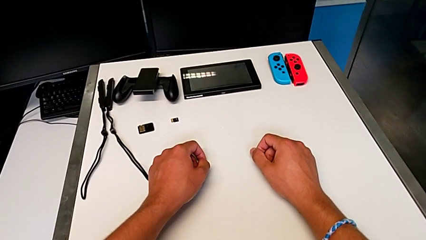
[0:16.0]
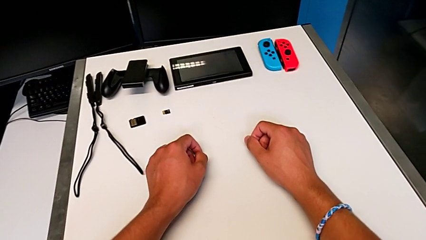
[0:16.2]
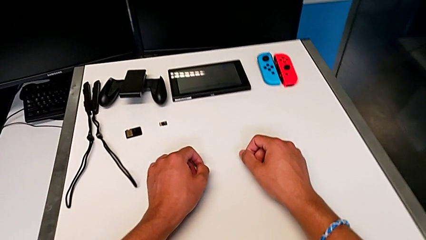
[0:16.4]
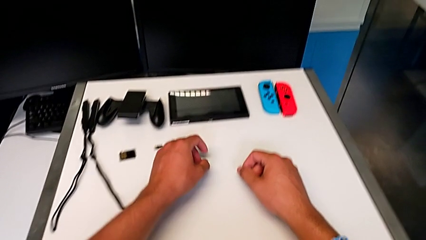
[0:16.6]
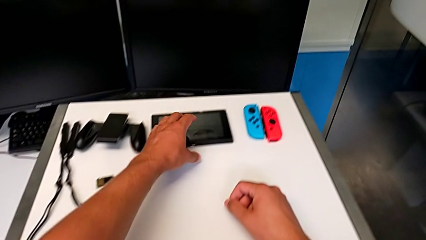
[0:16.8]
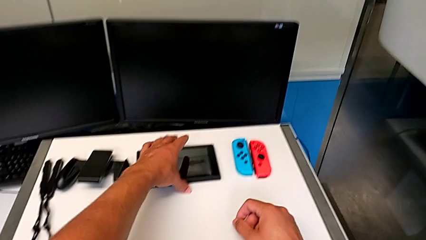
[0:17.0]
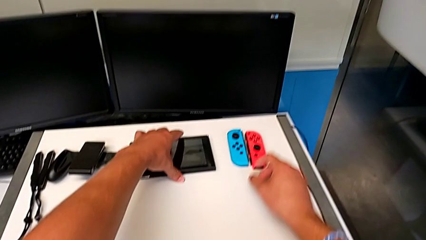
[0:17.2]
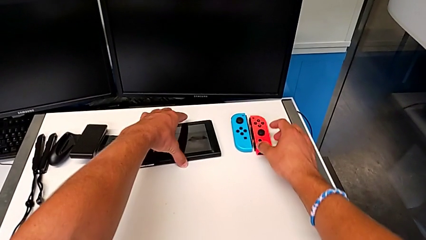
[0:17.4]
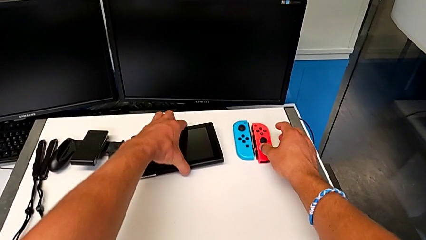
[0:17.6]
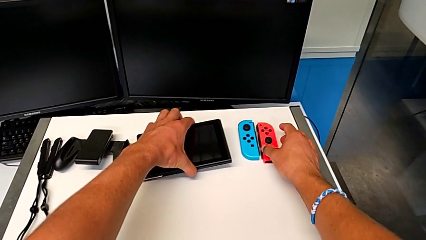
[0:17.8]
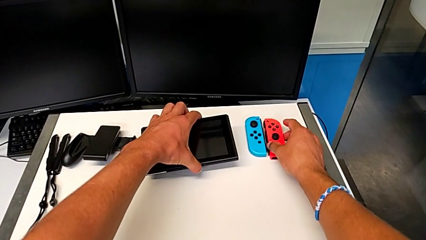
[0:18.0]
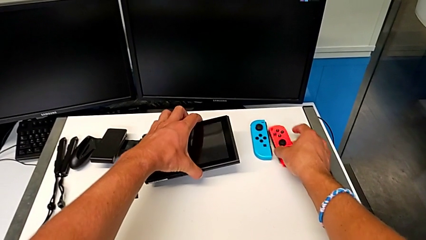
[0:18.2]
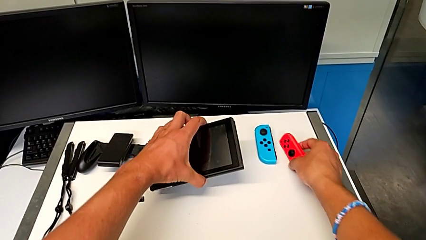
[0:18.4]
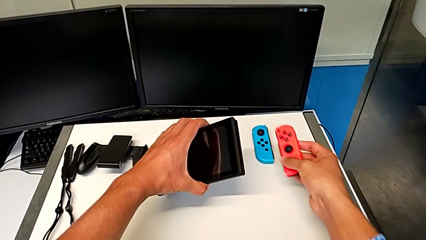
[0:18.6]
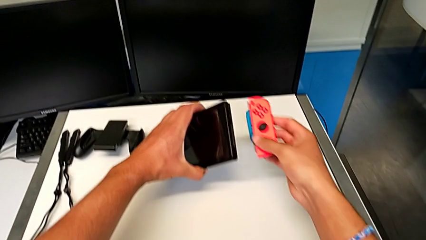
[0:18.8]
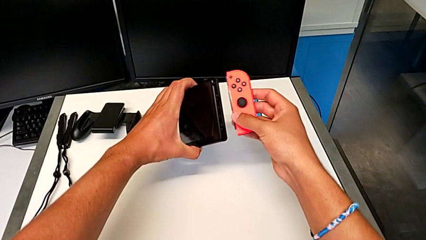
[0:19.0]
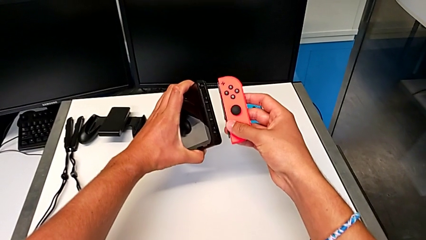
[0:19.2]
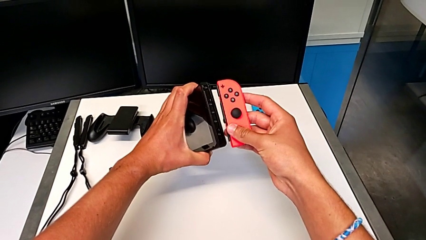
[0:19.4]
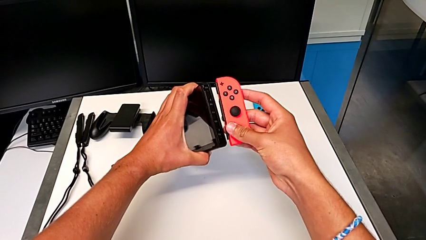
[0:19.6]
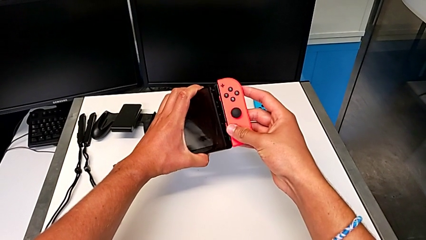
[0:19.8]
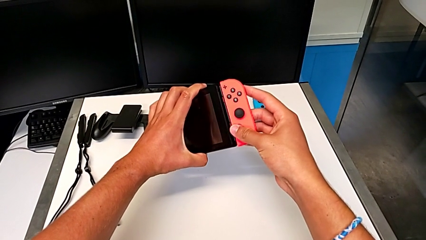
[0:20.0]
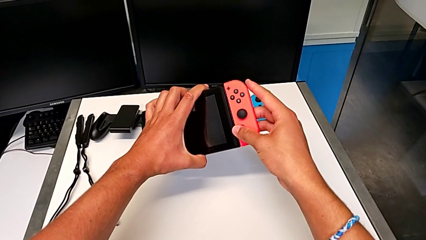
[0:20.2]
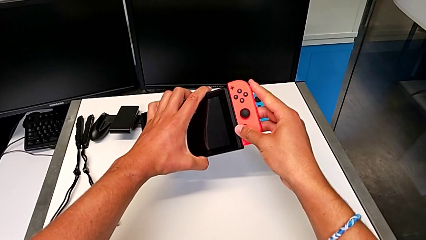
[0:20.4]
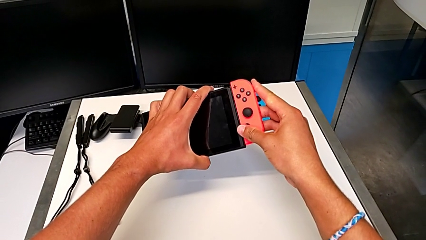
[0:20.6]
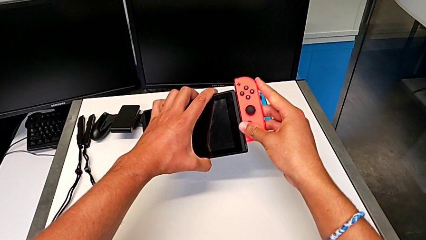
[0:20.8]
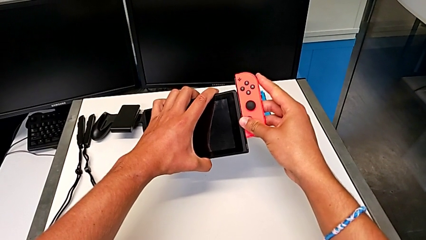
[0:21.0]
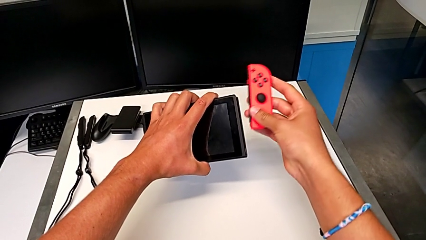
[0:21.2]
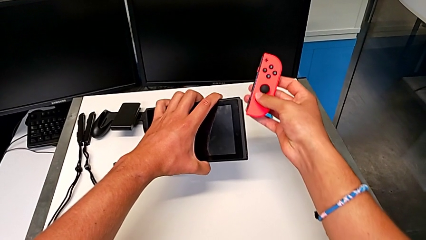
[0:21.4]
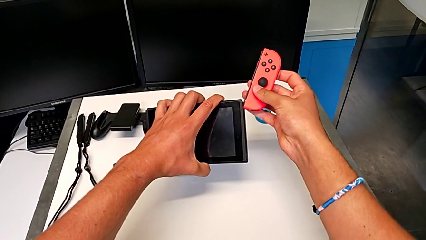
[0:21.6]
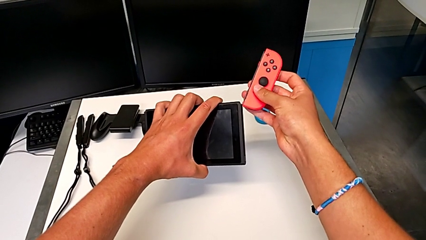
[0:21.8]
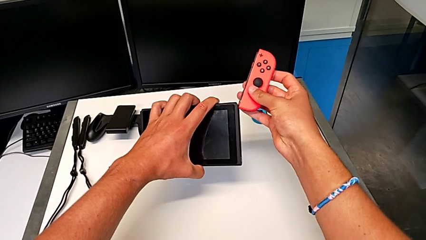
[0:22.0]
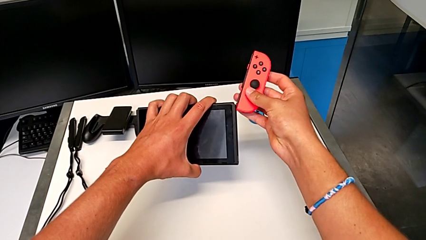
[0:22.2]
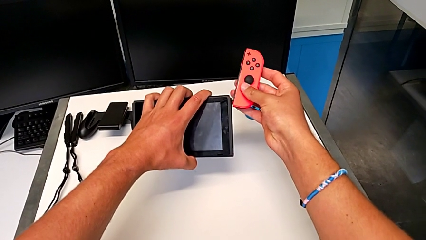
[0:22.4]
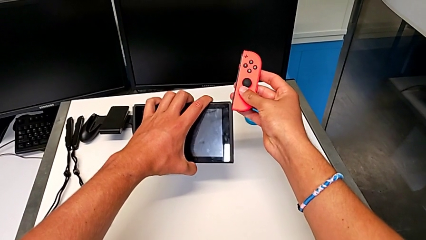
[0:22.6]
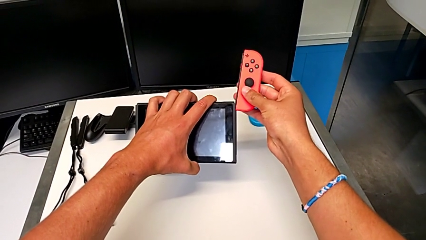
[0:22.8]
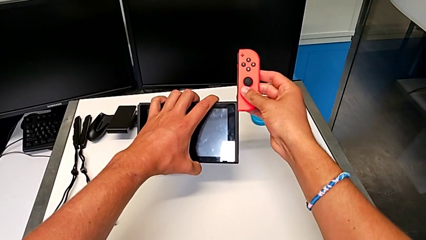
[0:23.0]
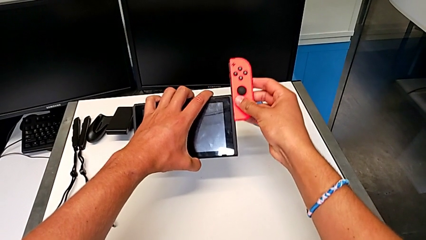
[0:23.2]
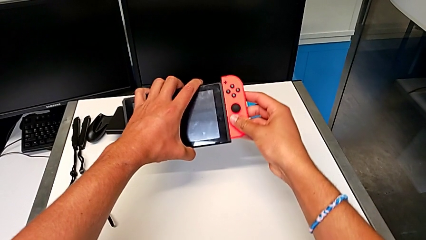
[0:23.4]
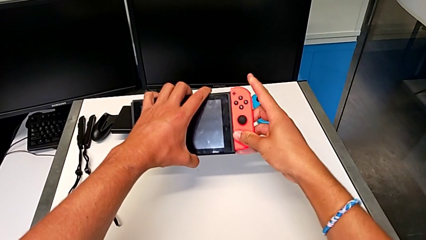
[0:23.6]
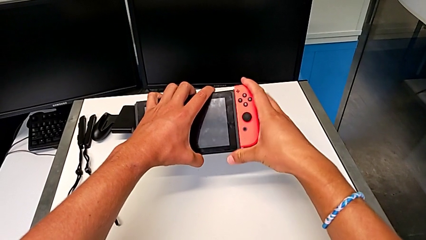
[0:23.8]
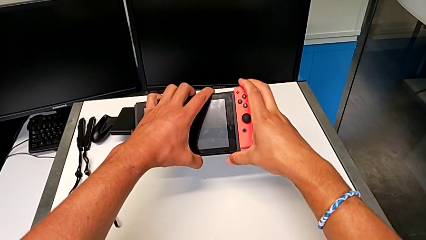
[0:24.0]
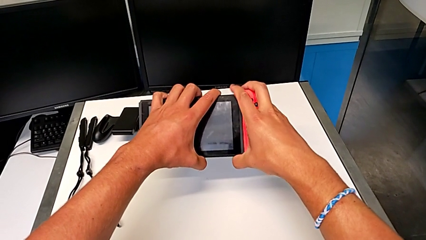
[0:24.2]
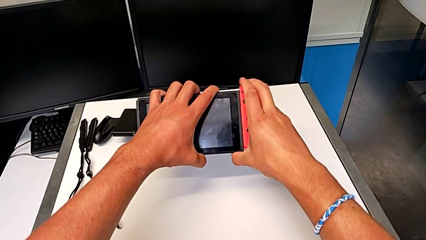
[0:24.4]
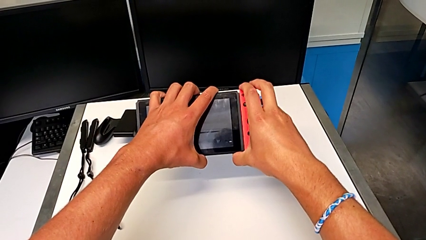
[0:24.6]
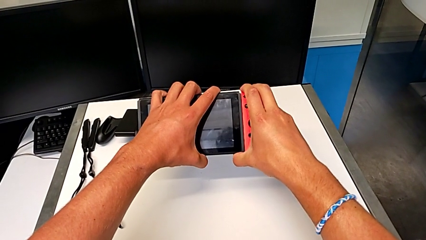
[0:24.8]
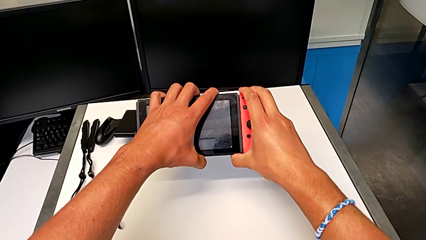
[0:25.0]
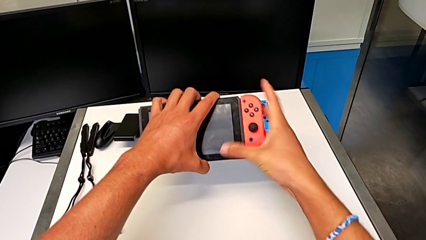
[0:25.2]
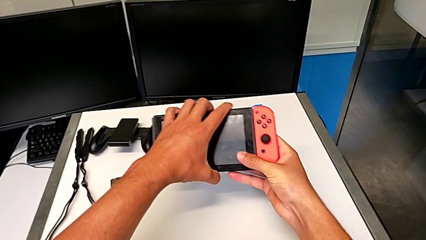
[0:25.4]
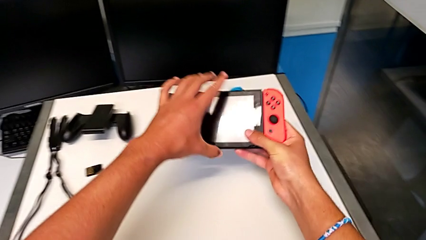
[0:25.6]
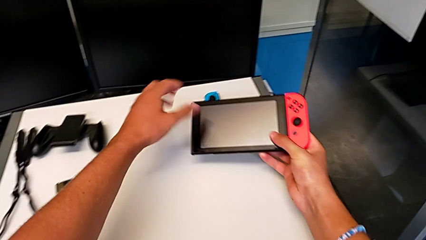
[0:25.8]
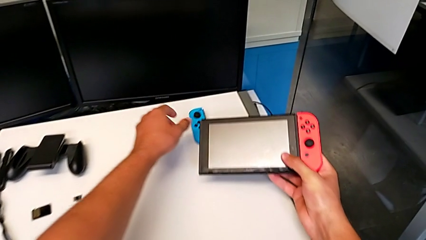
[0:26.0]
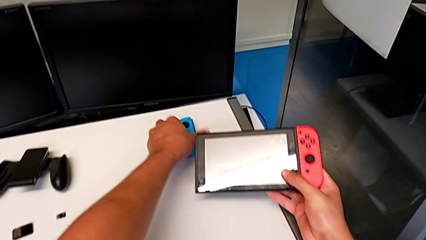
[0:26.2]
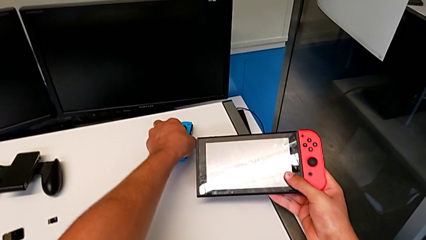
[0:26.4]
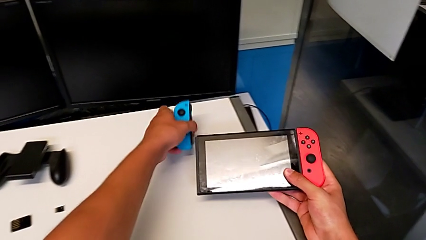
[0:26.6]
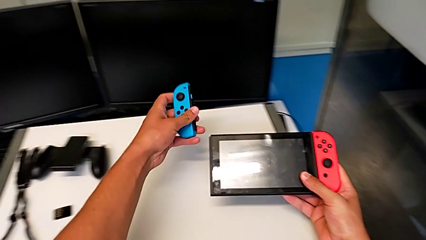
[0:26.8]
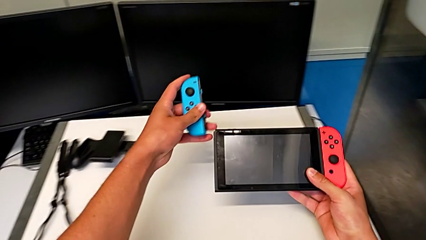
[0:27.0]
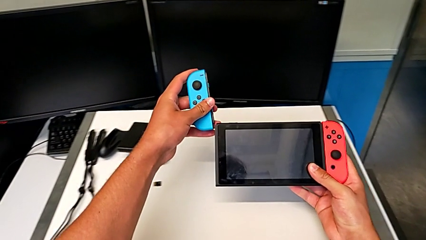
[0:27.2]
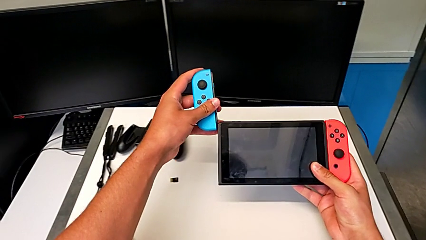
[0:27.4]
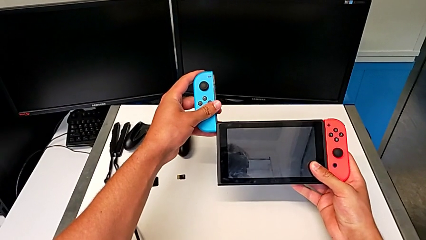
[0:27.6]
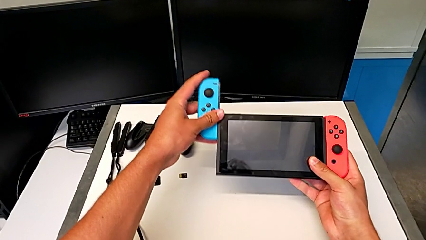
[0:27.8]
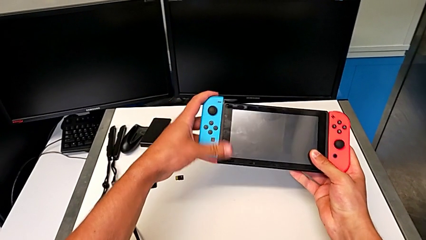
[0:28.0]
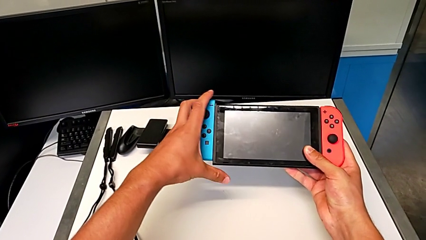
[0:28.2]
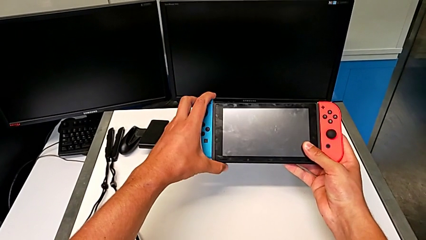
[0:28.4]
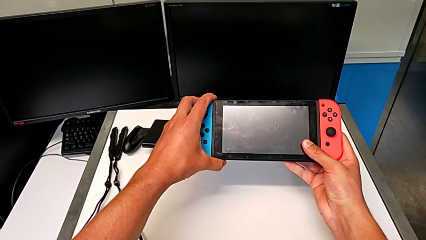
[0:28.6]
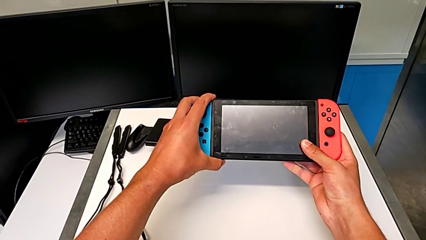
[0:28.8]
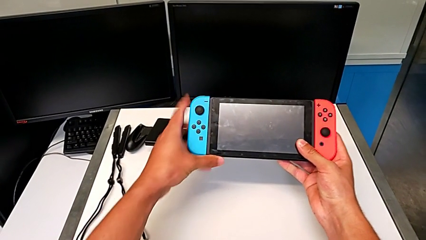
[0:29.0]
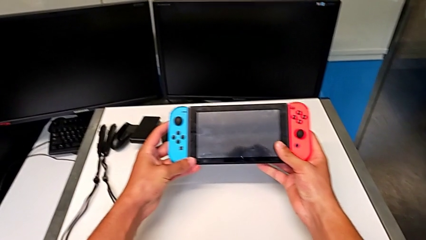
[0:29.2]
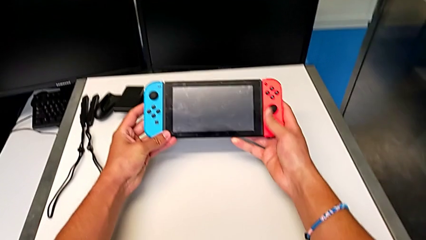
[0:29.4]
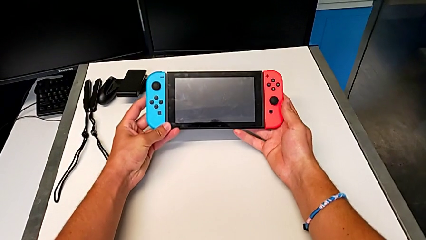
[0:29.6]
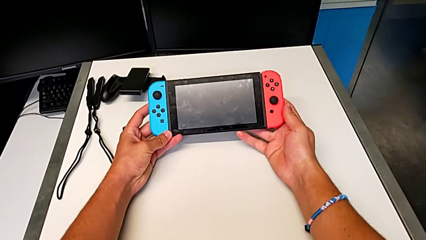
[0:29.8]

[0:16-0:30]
The camera wearer assembles the Joy-Con controllers for the Nintendo Switch. They grab the Nintendo Switch with the left hand, grab the red Joy-Con controller with the right hand, lift the right Joy-Con controller with the right hand, wrongly assemble the red Joy-Con controller, slide it and lock it. They grab the blue Joy-Con controller, slide it and lock it.

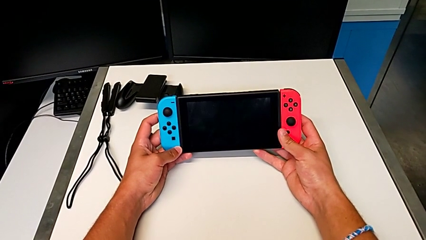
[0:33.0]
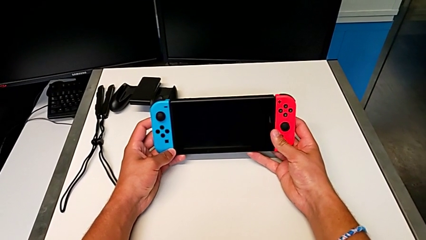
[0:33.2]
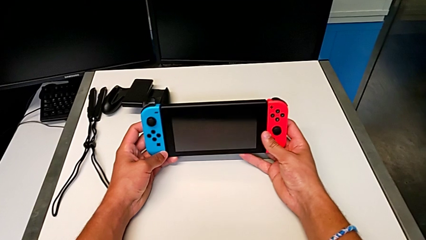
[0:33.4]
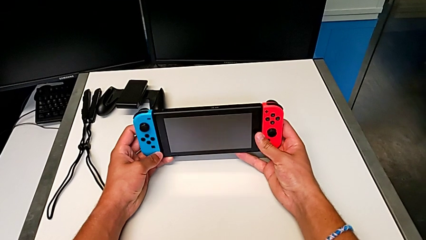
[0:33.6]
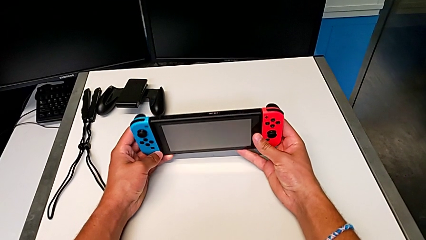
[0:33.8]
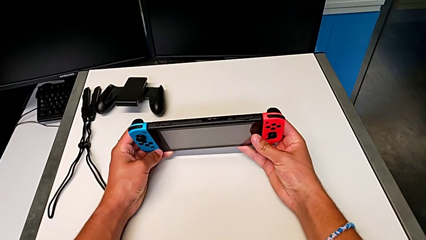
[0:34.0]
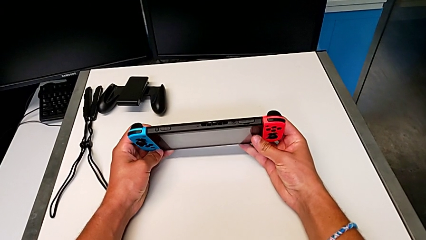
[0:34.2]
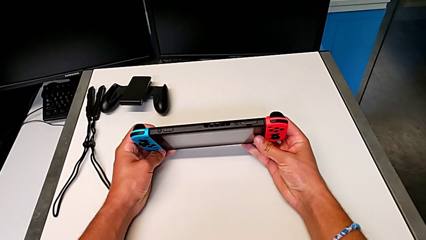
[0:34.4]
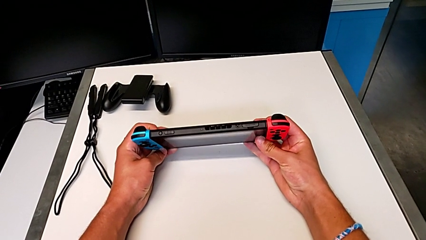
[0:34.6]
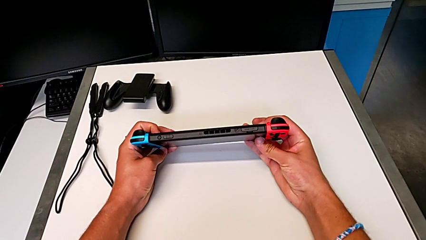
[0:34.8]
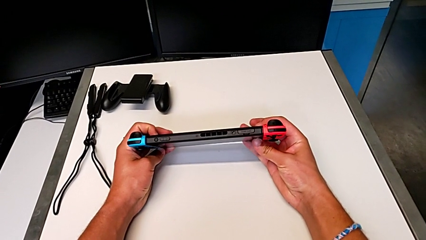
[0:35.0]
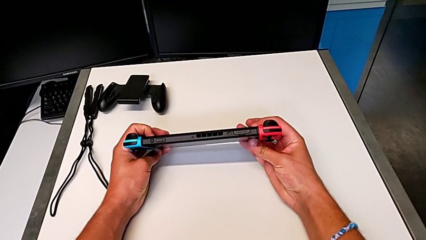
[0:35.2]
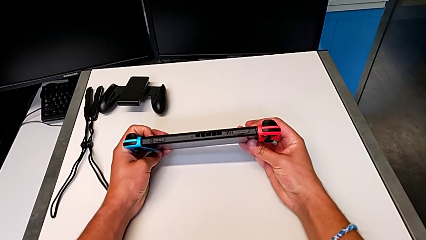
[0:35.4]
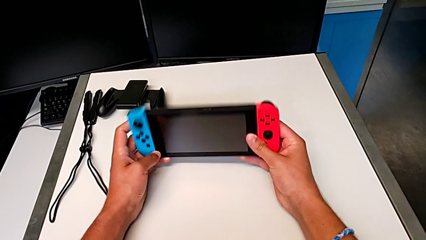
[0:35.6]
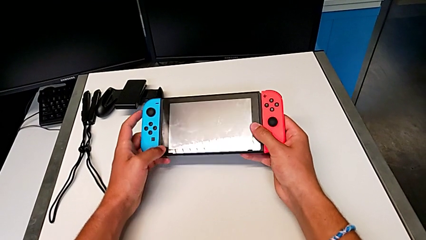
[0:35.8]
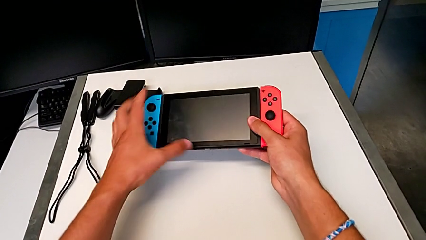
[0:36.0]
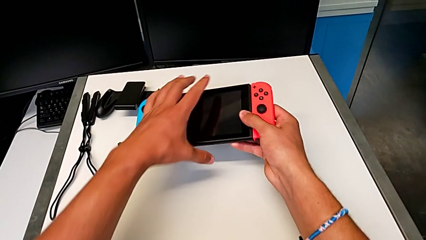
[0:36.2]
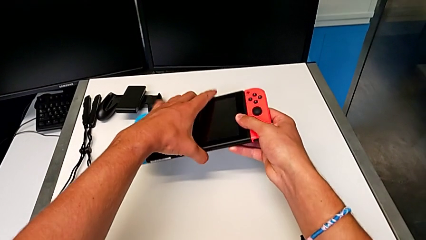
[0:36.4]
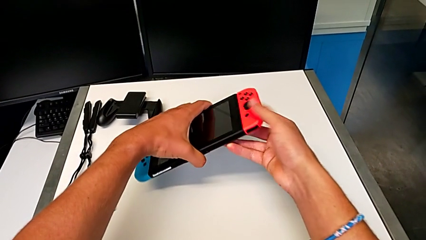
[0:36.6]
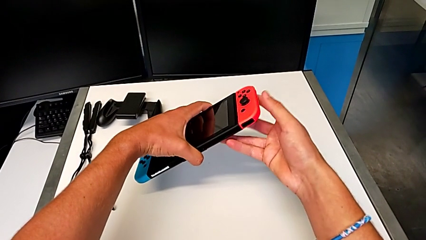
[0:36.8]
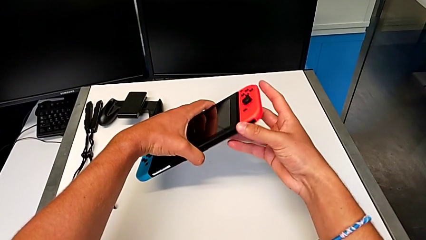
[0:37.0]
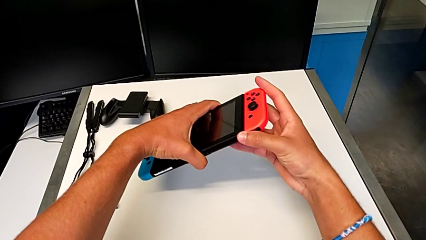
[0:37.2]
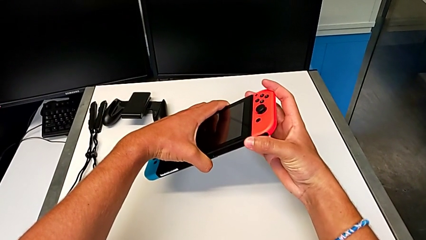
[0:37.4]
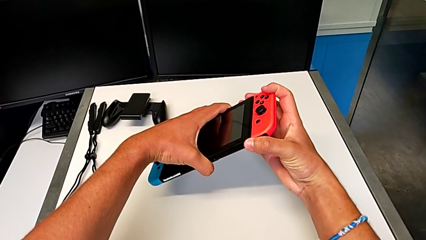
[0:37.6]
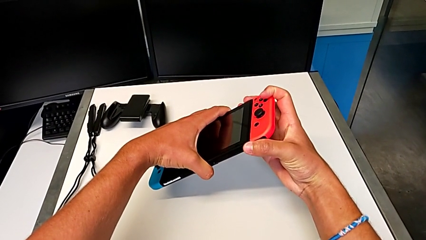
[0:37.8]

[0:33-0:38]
The camera wearer is disassembling the Joy-Con controllers from the Nintendo Switch. They rotate the Nintendo Switch and flip it.
